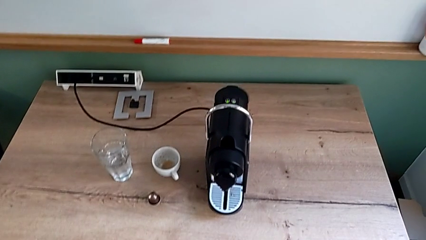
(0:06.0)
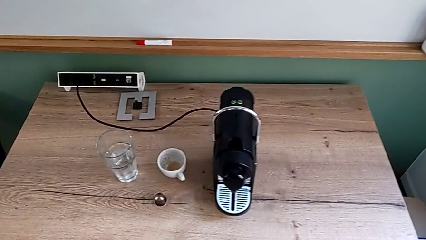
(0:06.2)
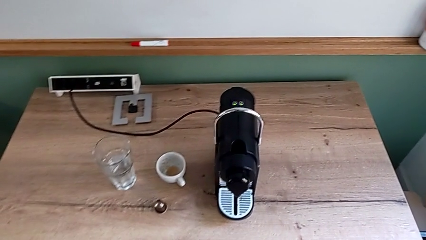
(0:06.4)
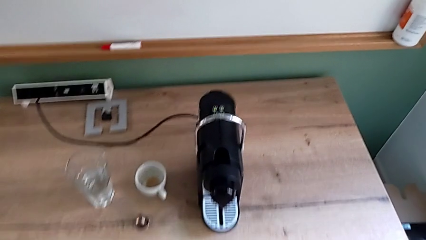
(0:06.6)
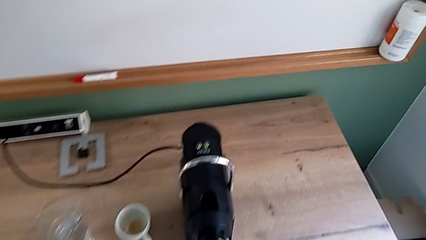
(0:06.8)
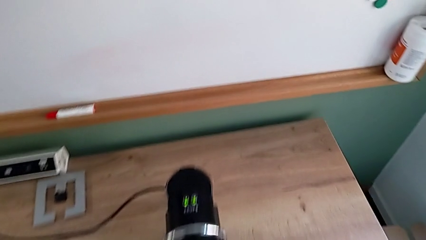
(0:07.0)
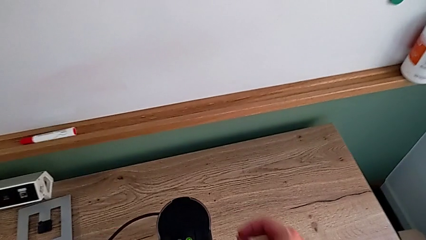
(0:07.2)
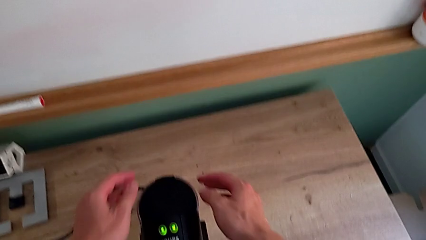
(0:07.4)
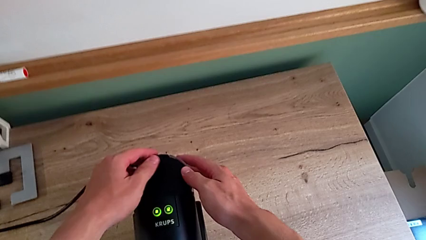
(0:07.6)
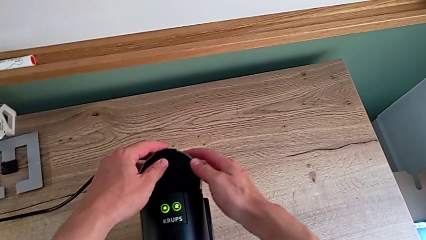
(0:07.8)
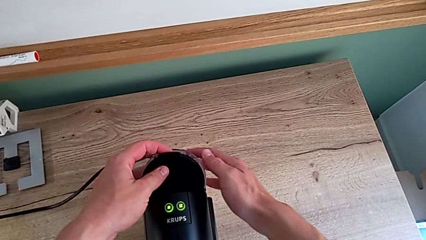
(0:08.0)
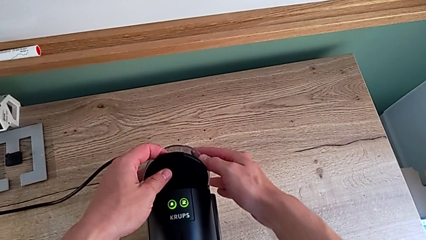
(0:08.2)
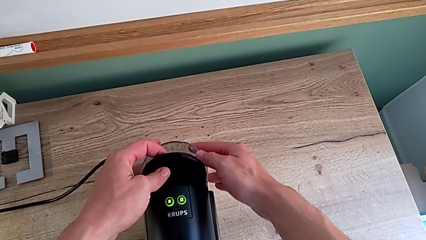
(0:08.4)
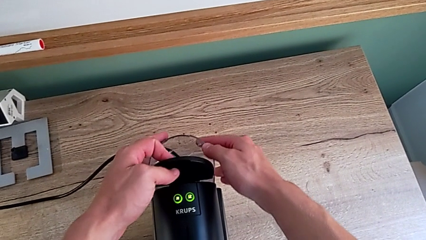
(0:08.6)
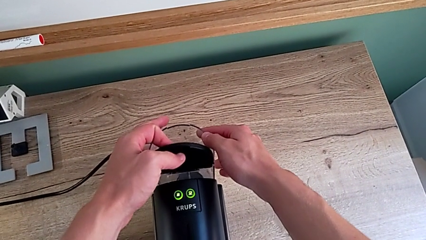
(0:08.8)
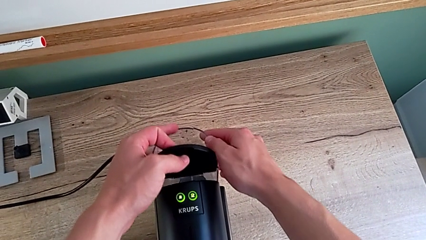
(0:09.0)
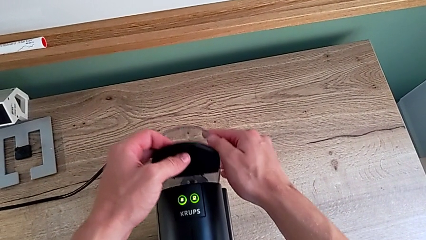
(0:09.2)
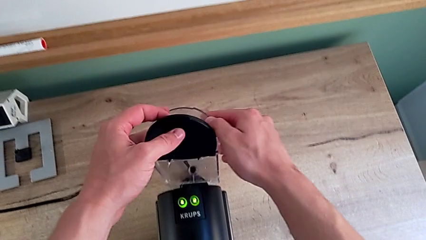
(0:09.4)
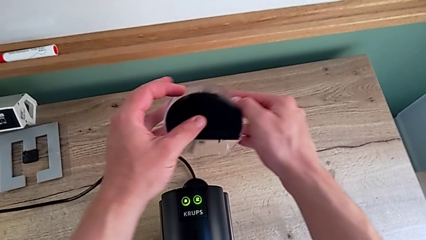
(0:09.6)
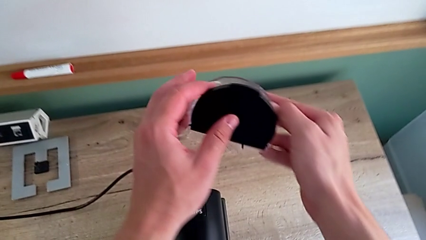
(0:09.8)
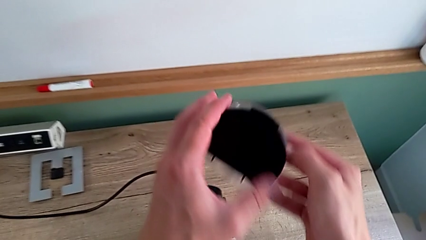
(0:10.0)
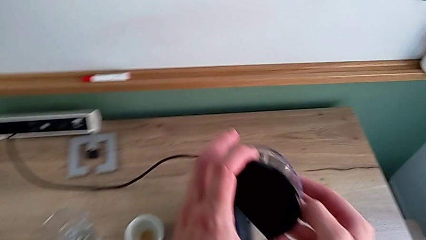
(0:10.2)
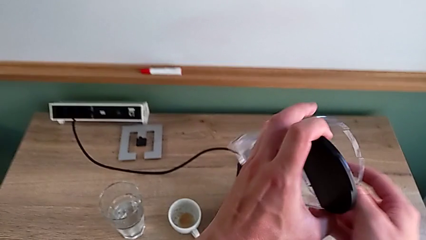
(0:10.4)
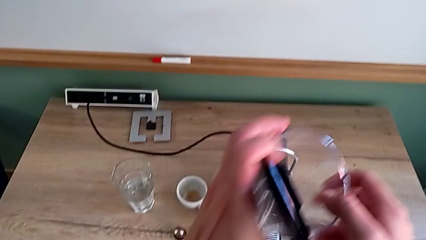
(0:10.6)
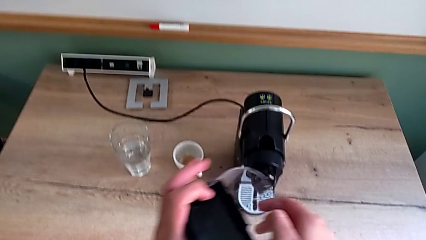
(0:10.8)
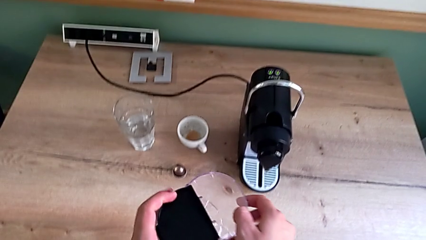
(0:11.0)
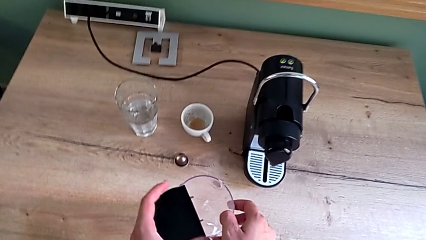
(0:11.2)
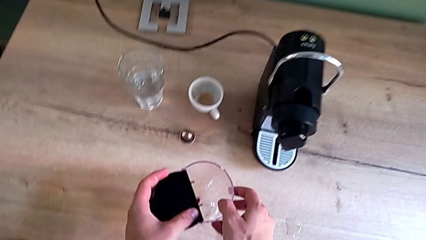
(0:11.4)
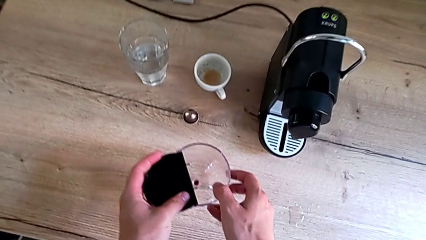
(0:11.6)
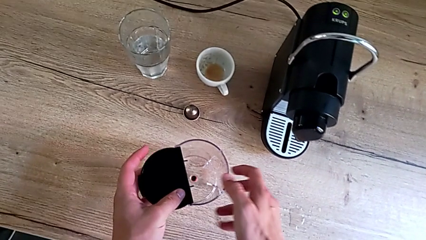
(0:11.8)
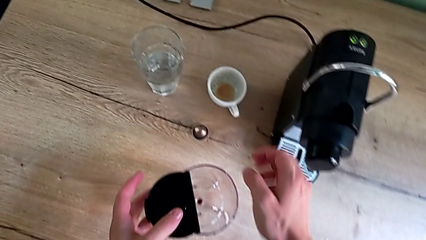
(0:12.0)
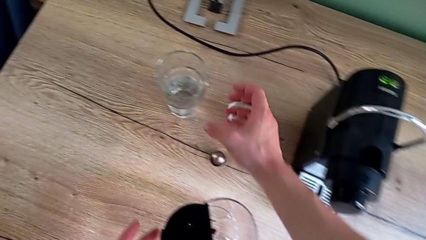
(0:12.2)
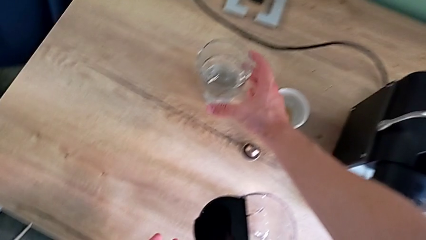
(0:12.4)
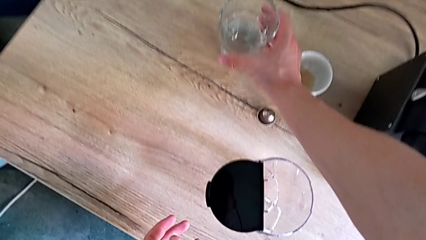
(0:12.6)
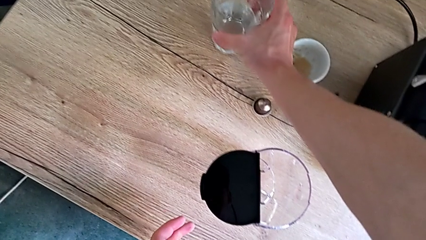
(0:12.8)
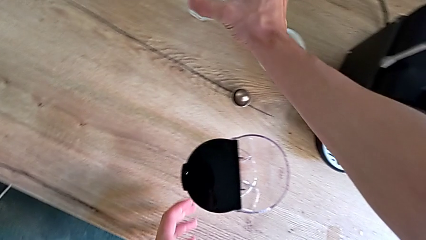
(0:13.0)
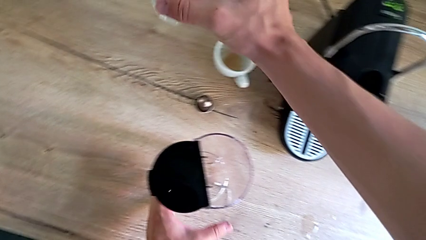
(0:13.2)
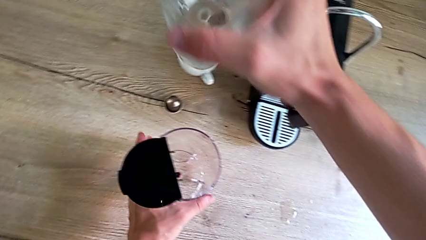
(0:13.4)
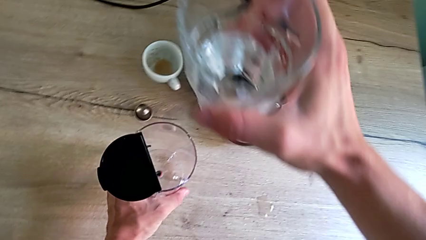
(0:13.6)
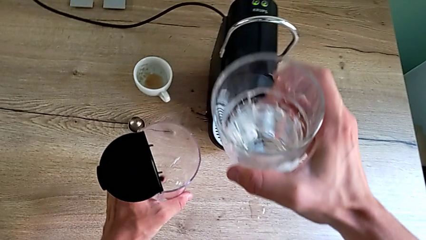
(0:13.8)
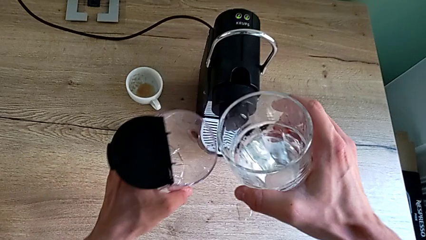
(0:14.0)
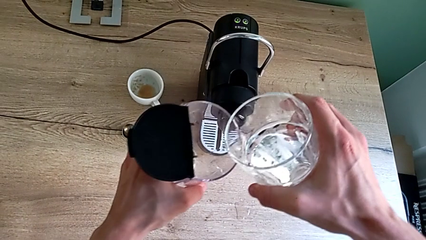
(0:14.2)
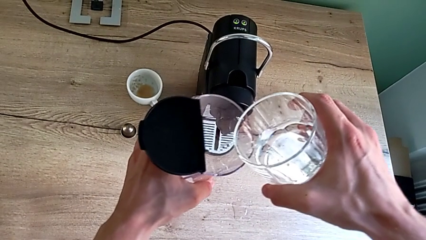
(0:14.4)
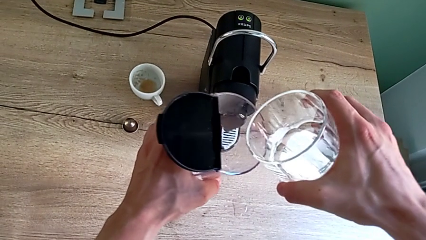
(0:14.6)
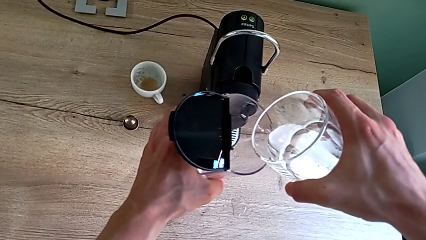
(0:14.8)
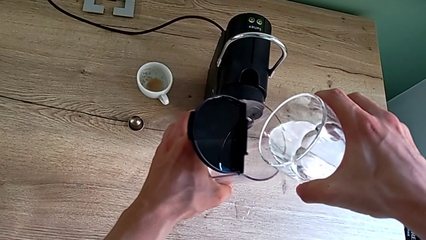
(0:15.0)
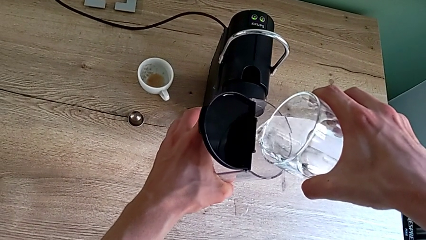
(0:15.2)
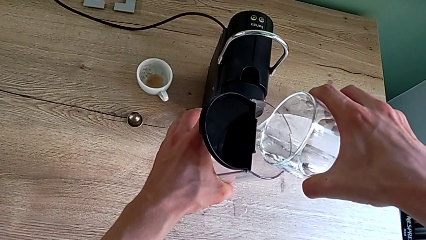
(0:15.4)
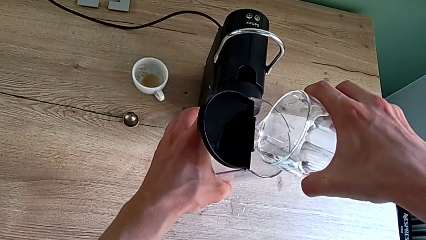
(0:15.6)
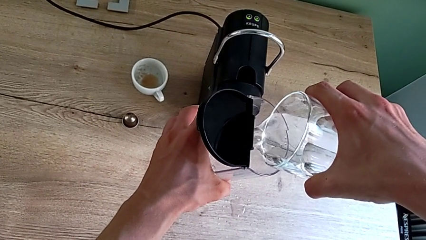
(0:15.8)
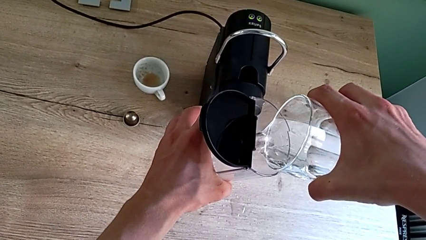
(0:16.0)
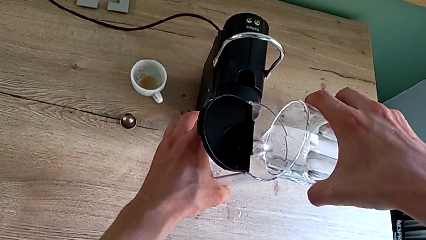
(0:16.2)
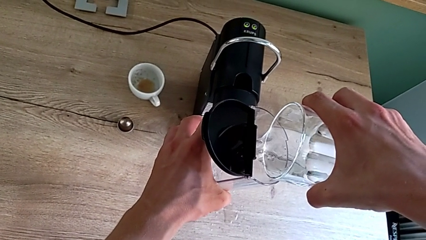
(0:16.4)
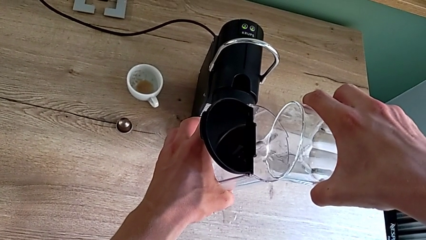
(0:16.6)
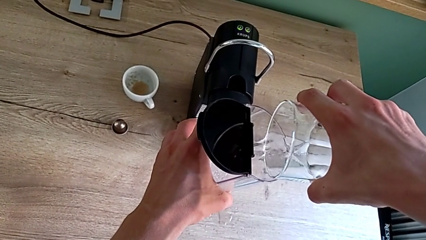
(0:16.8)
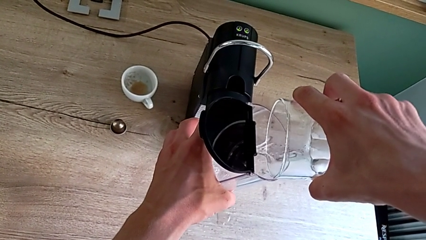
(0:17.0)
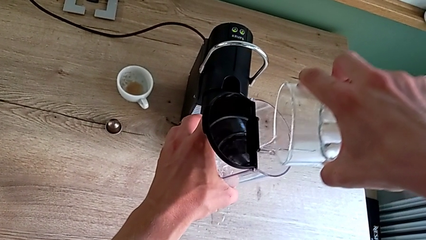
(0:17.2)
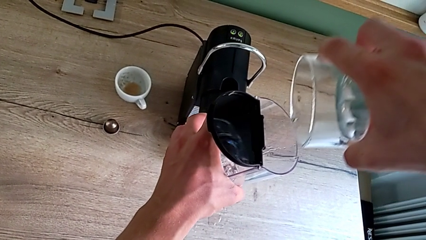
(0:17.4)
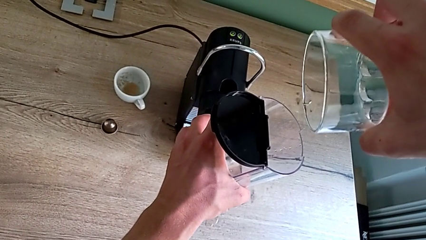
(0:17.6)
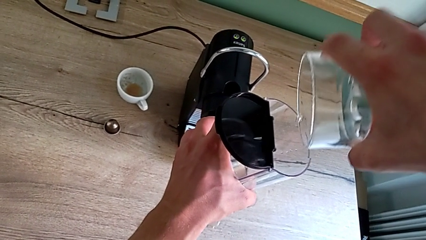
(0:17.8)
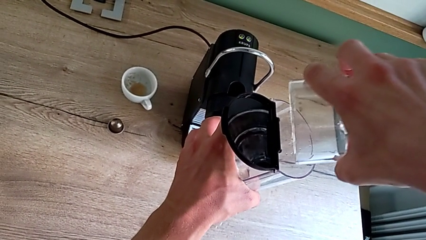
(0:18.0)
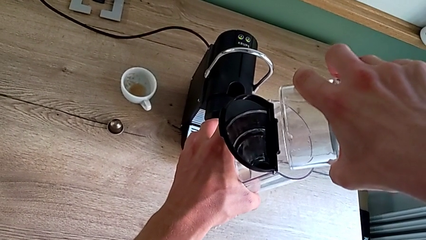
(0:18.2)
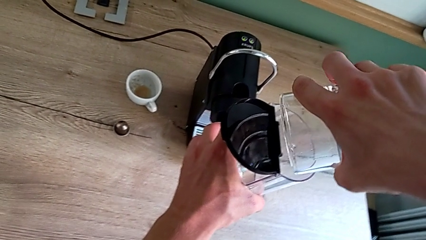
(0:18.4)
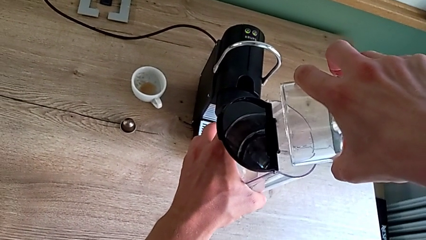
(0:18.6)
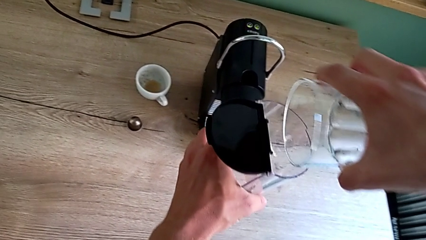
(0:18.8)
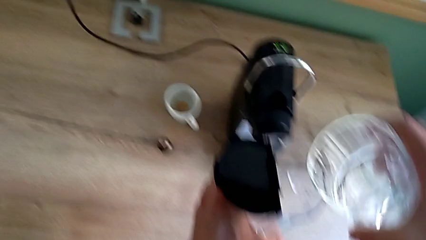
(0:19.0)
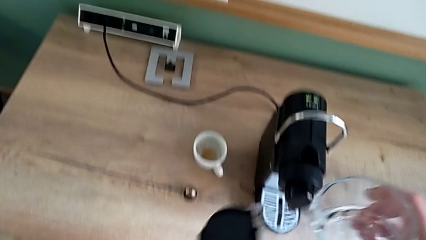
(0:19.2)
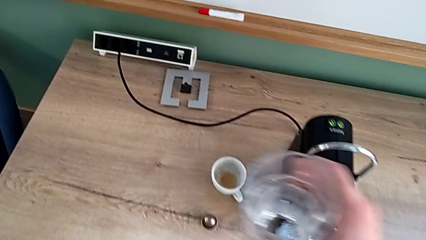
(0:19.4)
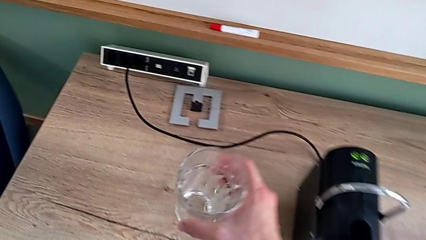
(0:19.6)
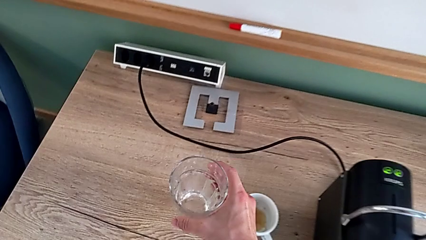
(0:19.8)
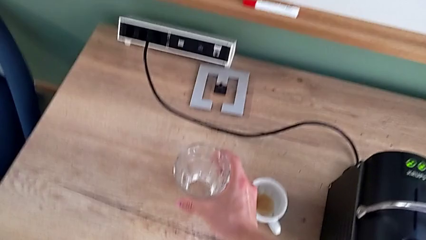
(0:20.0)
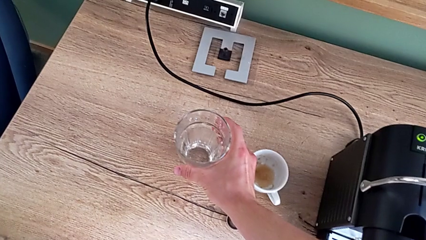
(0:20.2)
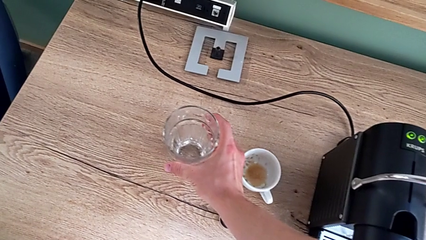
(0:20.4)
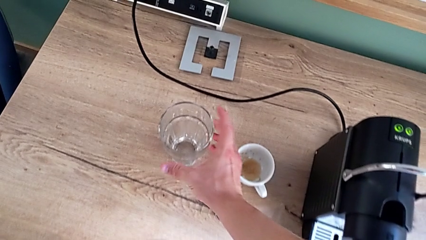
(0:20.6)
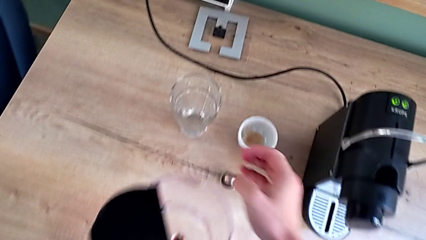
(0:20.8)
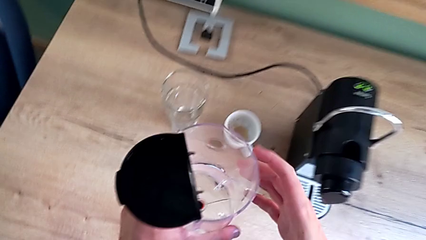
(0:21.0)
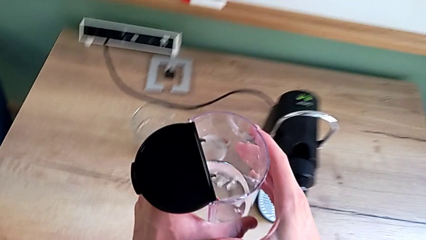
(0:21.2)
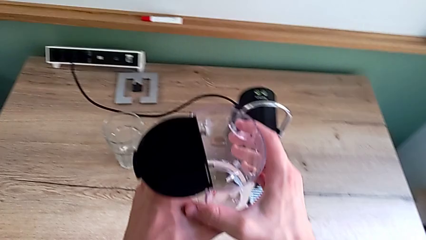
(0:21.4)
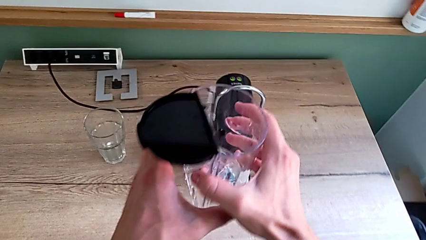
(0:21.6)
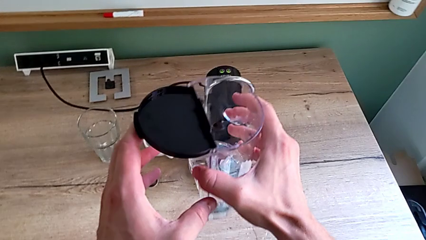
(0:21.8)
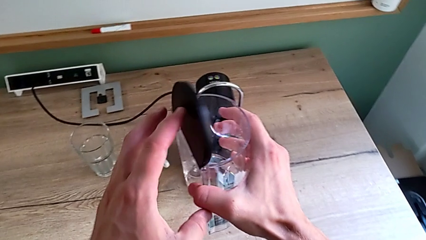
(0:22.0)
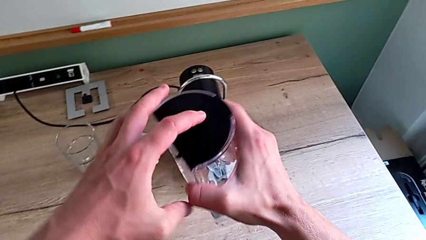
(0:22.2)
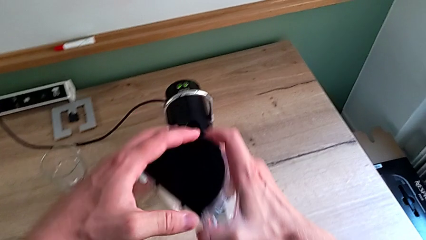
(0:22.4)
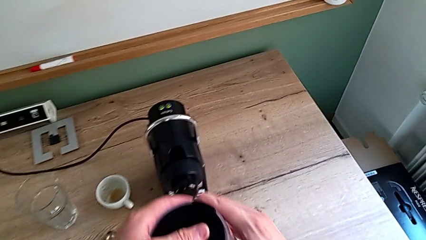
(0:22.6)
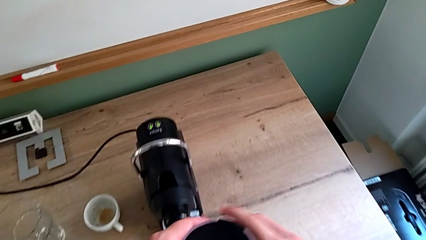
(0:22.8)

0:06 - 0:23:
The camera wearer is adding water to the water container. They approach the espresso machine and open the lid with the left hand. They withdraw the water container, grab the glass, load the water container and place the glass, all with the right hand. They close the lid with the left hand.
